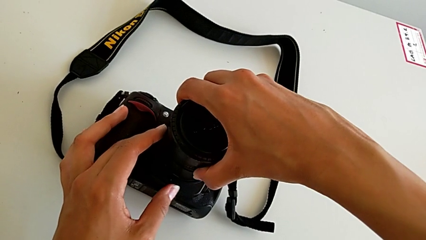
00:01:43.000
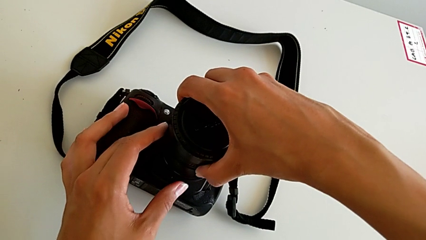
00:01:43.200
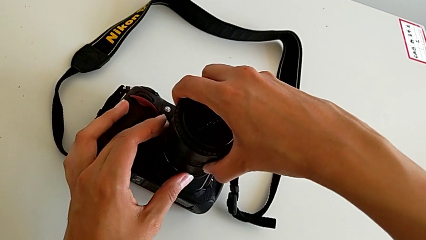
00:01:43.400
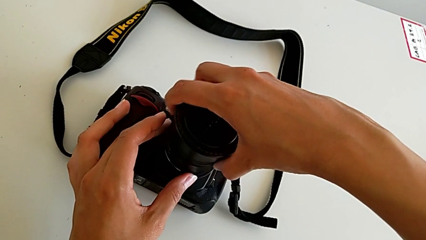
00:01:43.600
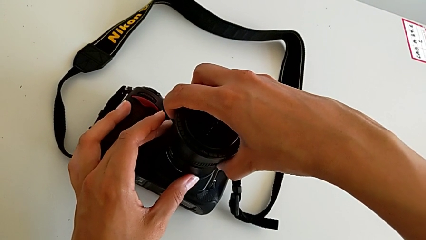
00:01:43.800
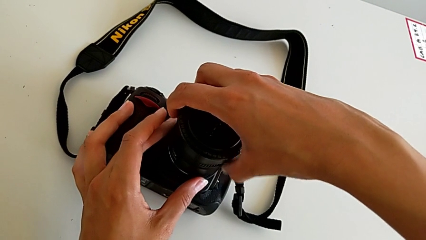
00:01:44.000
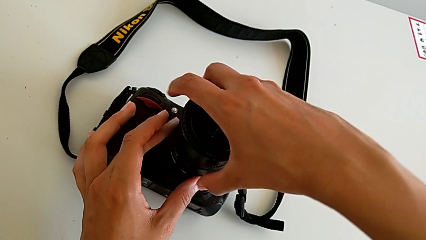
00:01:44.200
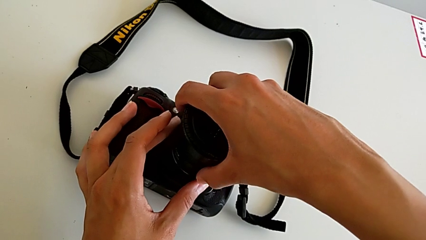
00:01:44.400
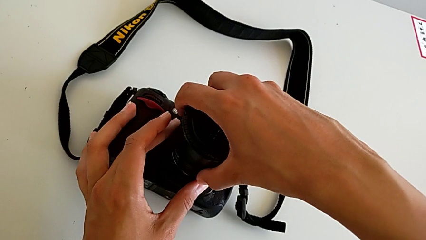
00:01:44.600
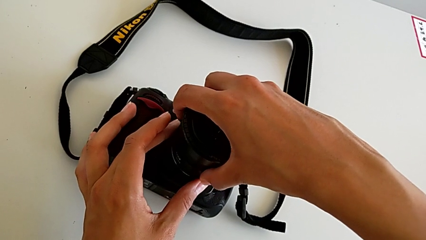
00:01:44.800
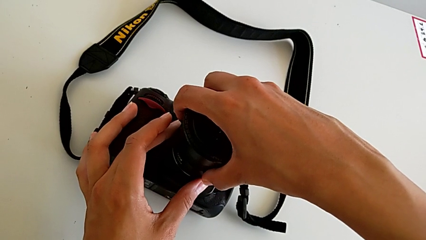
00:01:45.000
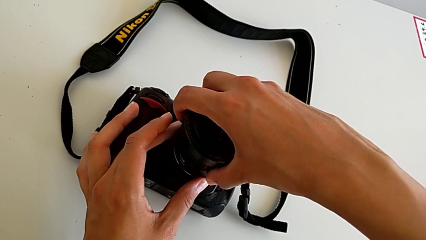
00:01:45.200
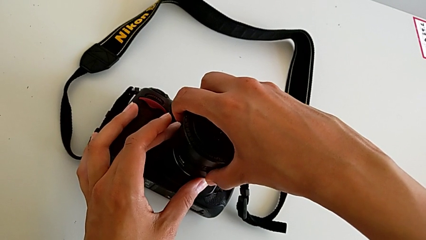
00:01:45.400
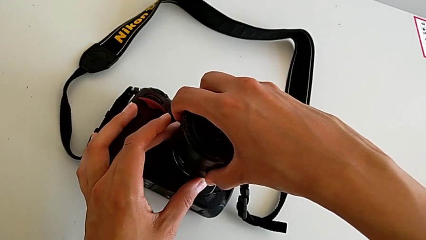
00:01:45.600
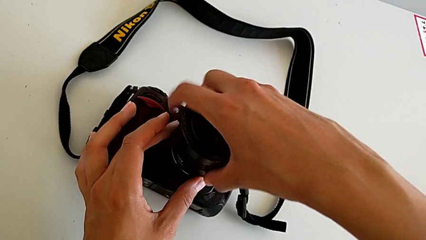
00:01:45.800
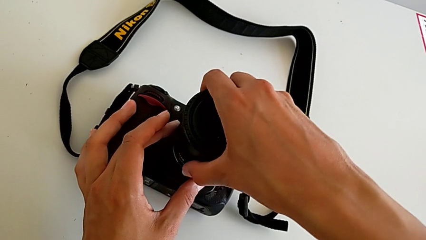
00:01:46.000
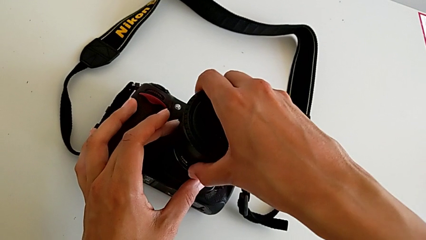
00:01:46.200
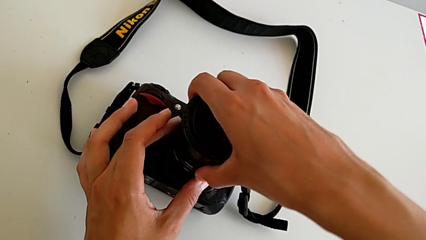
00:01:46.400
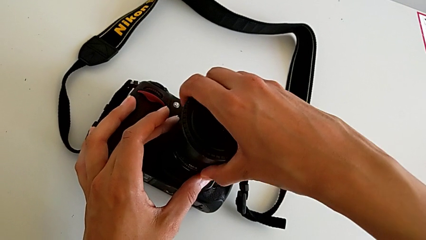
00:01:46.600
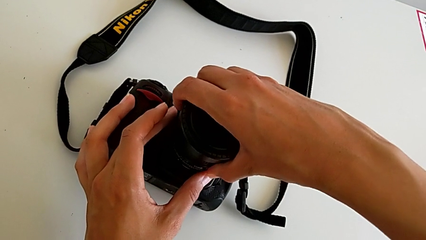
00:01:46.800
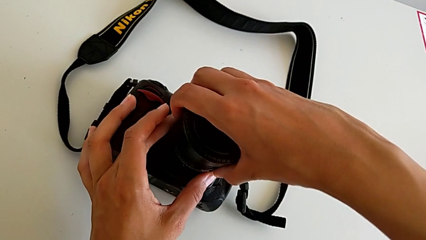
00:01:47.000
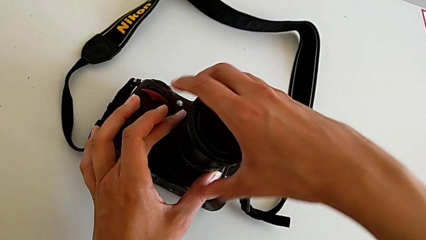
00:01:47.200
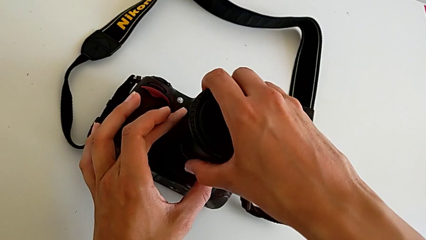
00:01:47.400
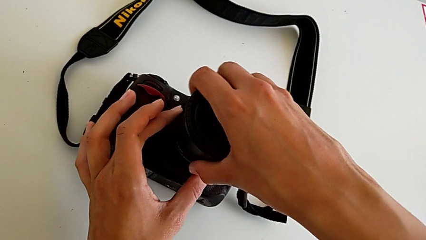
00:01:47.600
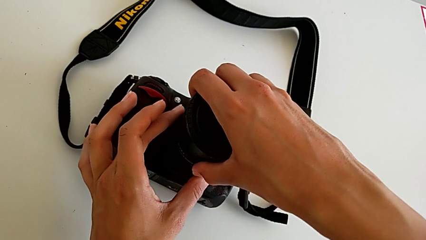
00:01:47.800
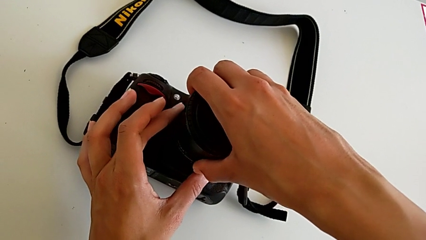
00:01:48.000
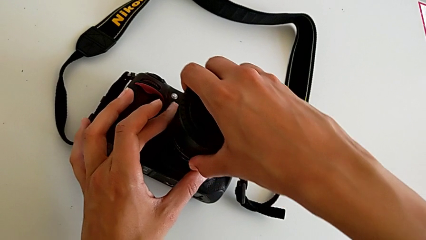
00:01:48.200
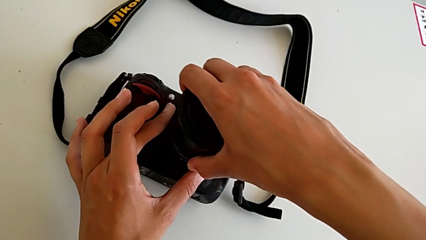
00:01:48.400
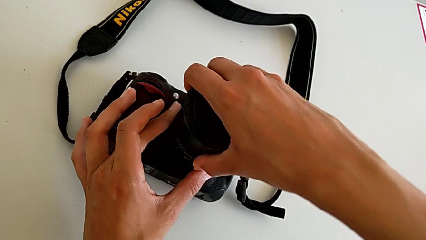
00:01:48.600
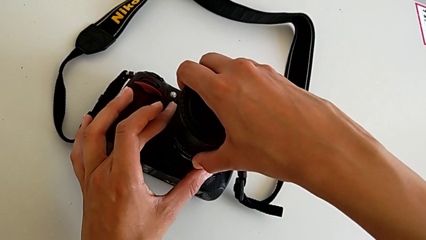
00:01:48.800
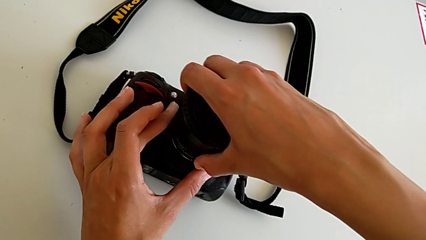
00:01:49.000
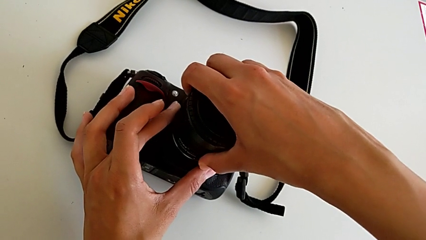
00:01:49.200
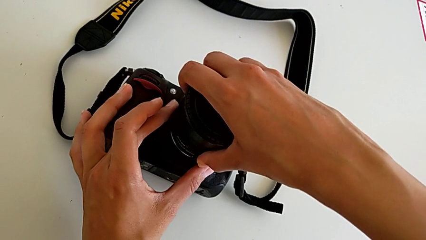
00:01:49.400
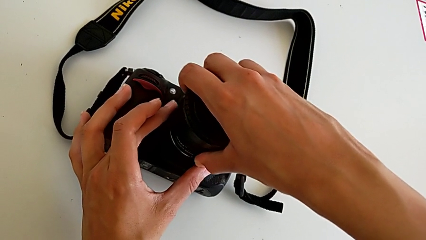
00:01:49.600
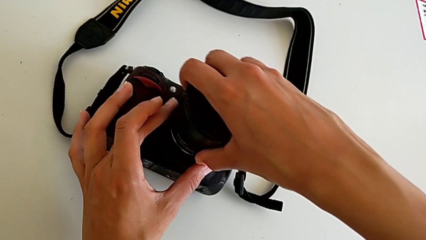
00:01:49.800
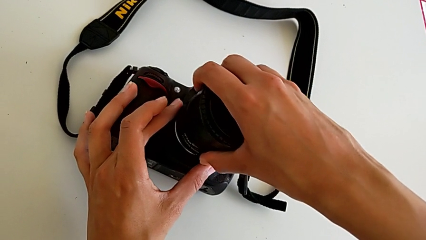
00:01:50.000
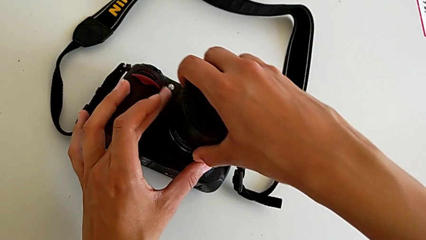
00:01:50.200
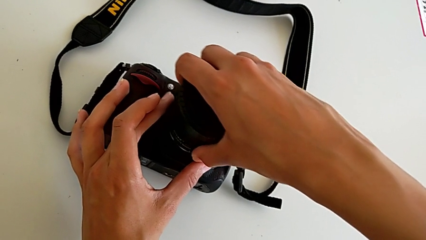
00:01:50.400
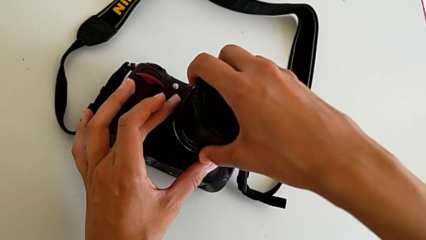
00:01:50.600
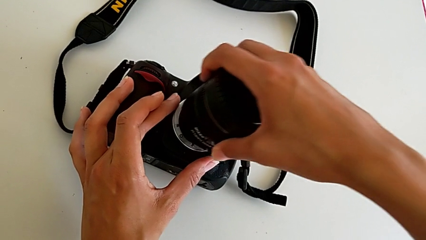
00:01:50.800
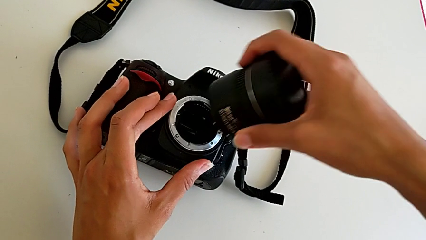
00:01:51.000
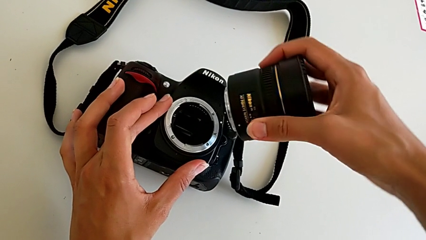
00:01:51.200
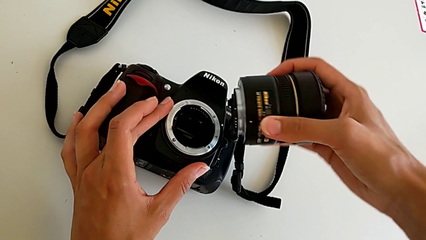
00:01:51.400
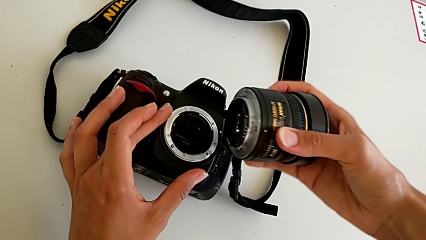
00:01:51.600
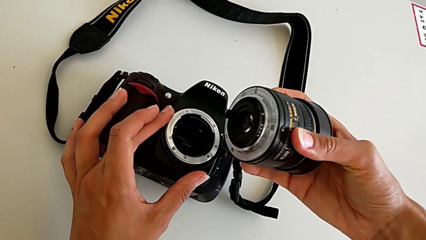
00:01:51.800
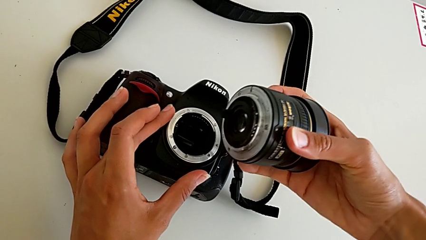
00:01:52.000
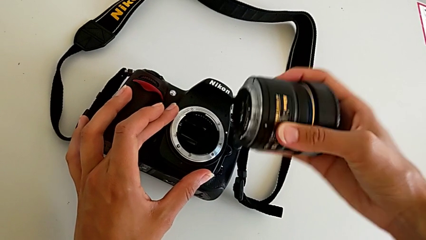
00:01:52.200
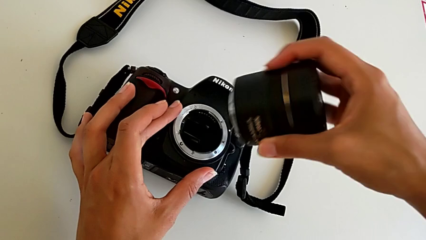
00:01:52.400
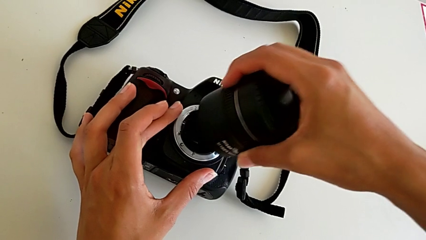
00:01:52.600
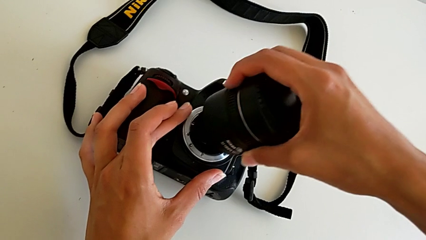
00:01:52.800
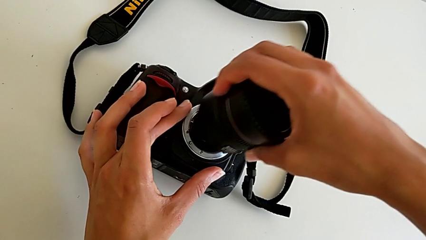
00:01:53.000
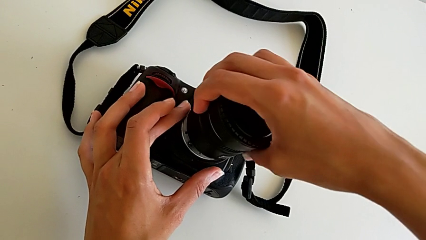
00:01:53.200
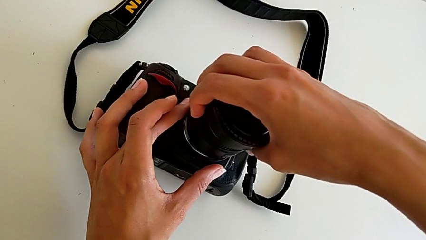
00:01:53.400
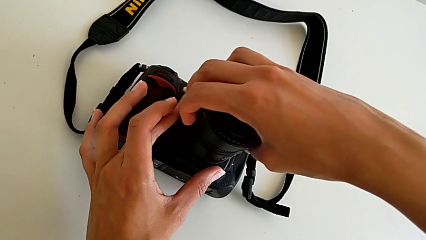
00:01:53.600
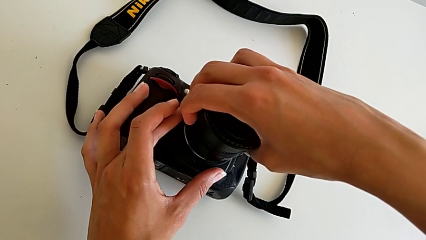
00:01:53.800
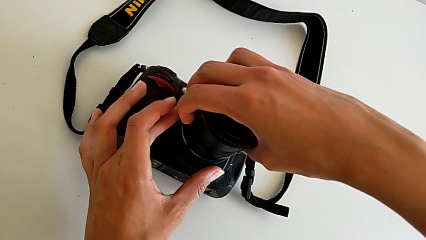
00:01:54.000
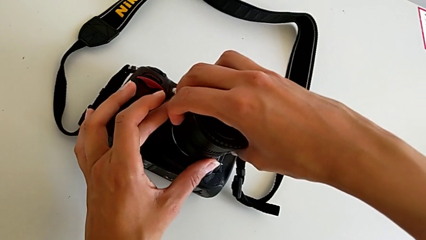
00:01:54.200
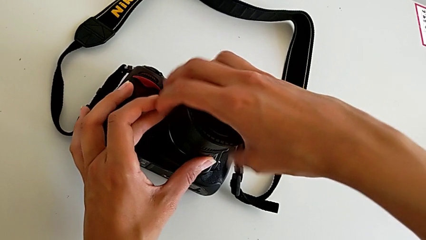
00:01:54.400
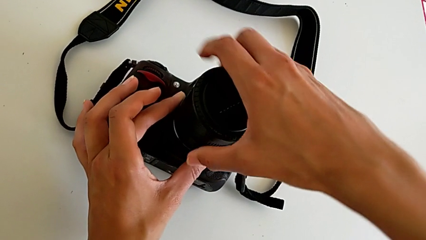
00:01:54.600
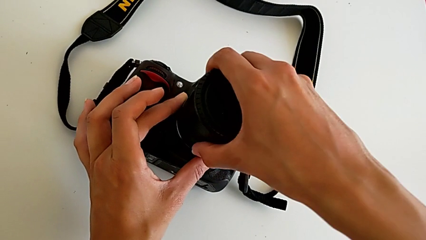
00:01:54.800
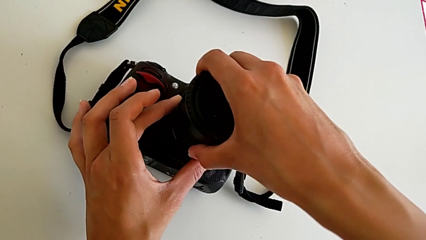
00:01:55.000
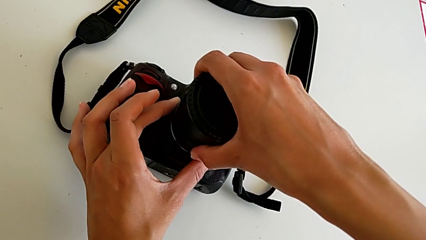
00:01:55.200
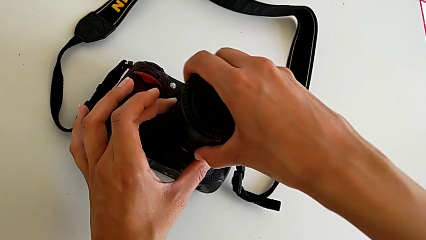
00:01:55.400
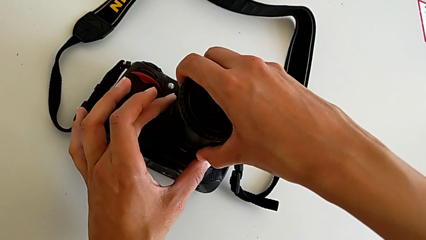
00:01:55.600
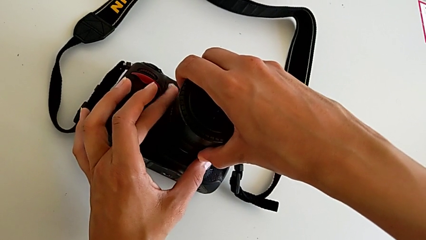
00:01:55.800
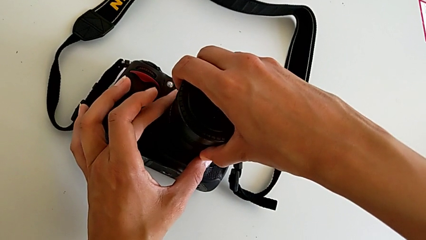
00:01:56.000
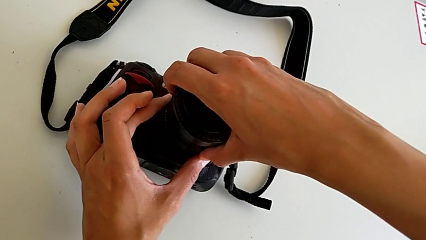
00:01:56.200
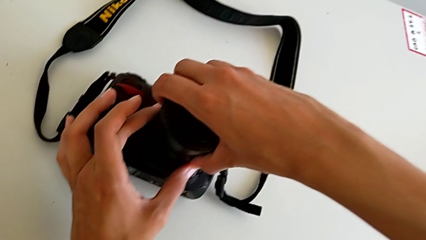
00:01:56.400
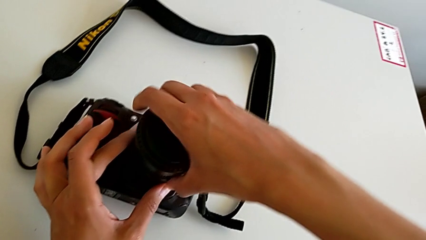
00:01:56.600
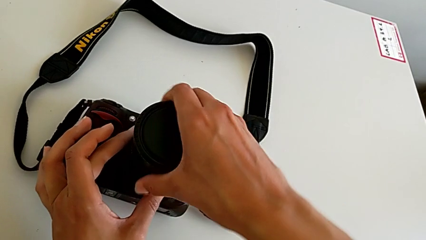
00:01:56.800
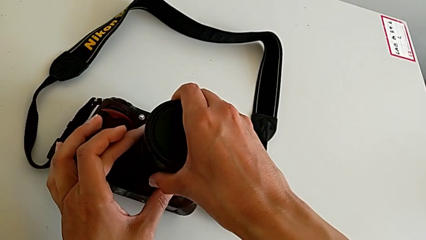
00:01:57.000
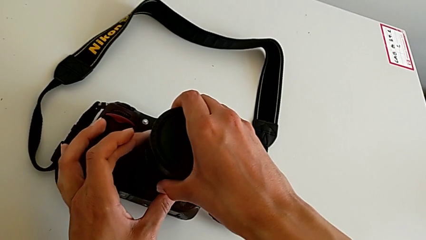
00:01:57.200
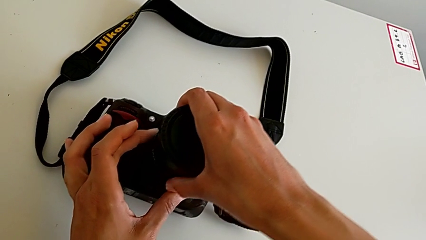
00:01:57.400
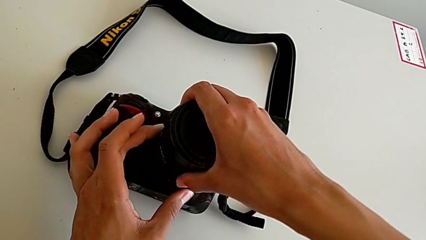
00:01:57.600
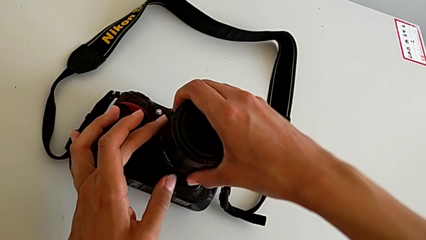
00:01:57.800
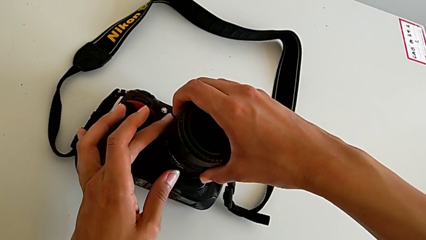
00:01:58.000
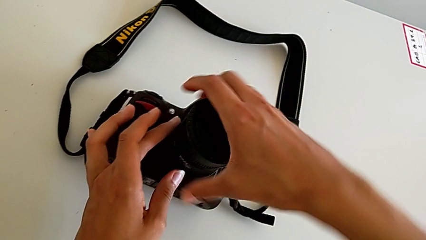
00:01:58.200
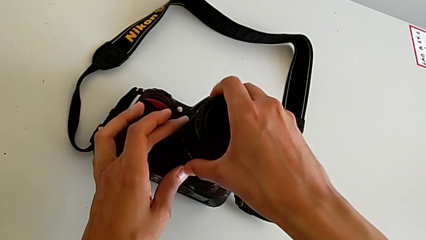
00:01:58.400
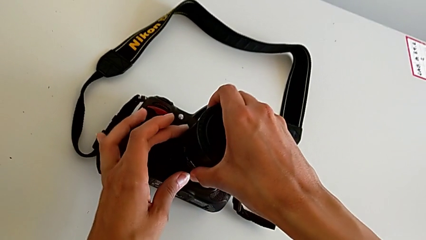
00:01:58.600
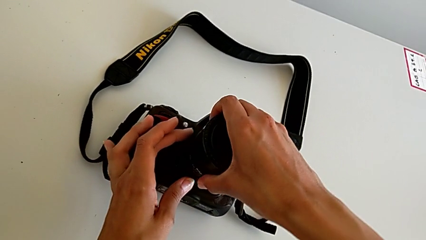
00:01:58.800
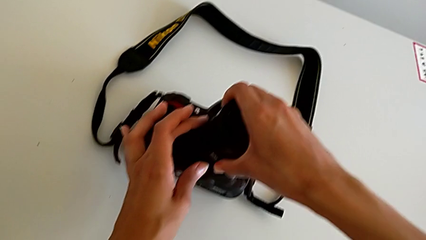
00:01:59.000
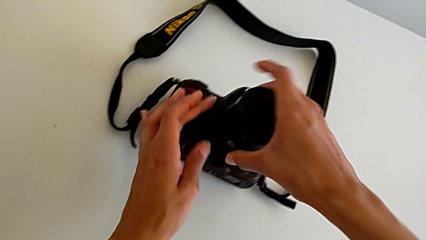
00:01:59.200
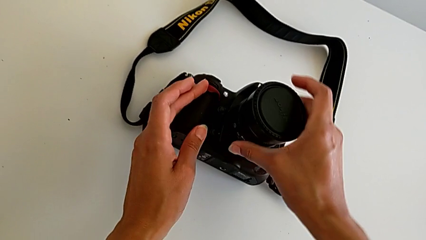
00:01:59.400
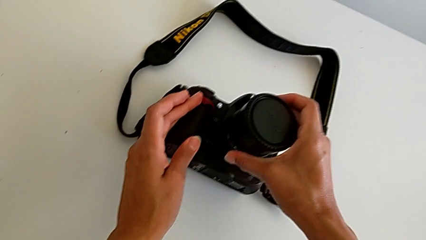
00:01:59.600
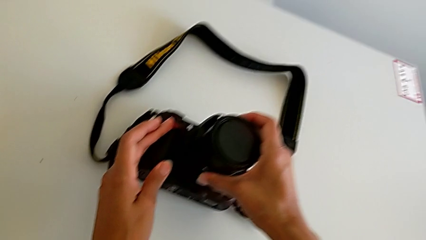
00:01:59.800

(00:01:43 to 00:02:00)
The camera wearer is attaching the lens of the DSLR camera. They wrongly turn the lens, assemble it and turn it.
